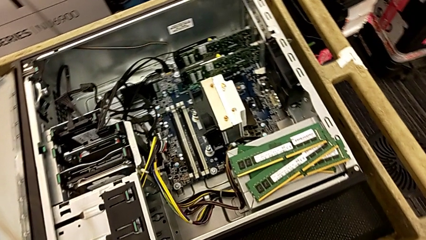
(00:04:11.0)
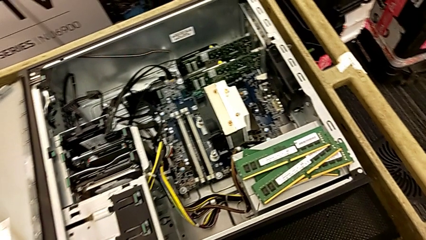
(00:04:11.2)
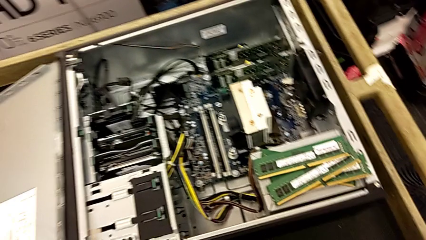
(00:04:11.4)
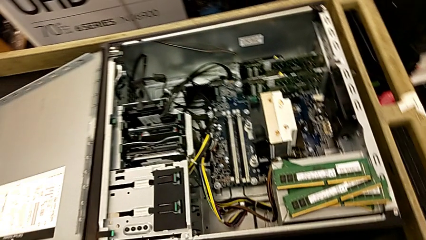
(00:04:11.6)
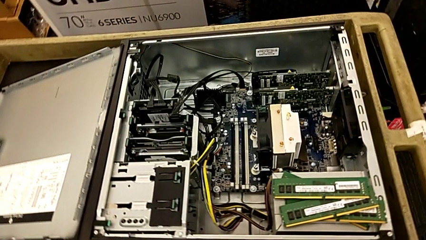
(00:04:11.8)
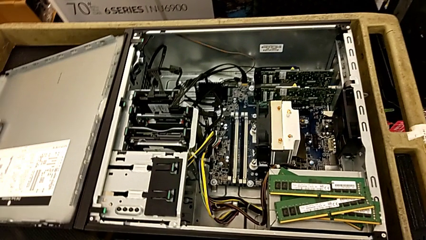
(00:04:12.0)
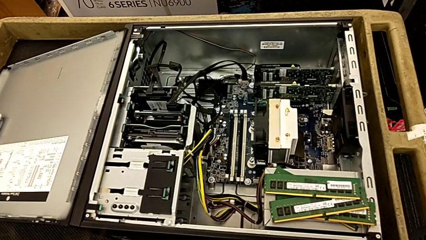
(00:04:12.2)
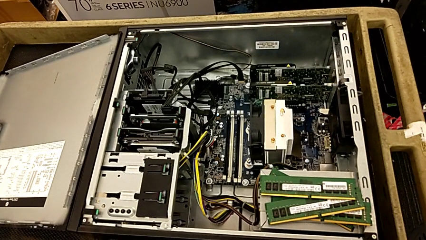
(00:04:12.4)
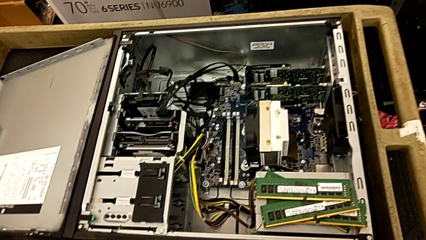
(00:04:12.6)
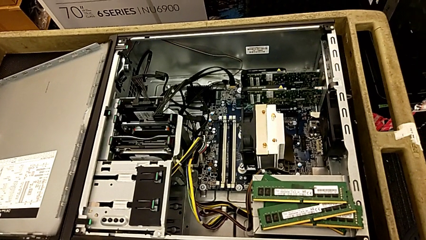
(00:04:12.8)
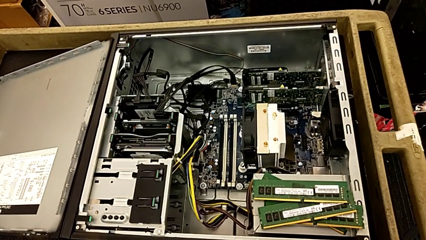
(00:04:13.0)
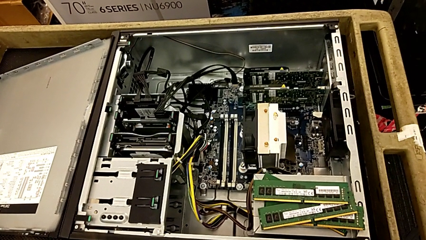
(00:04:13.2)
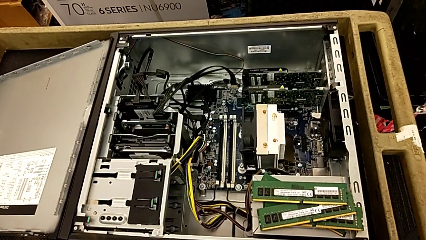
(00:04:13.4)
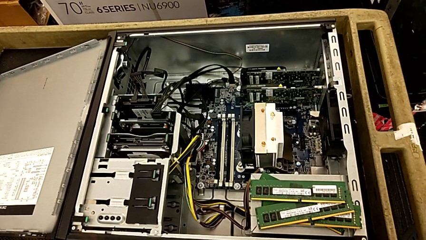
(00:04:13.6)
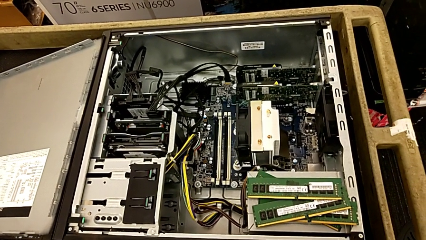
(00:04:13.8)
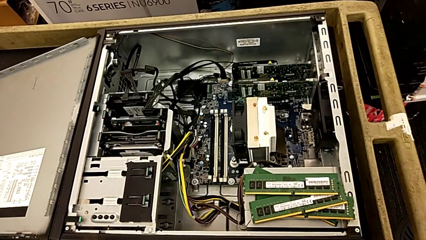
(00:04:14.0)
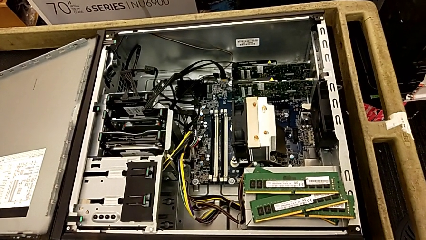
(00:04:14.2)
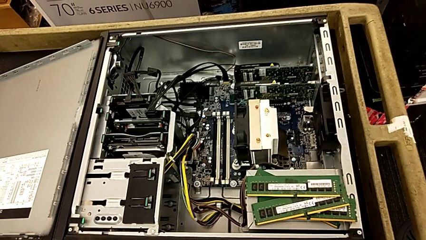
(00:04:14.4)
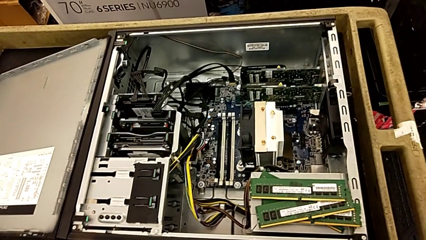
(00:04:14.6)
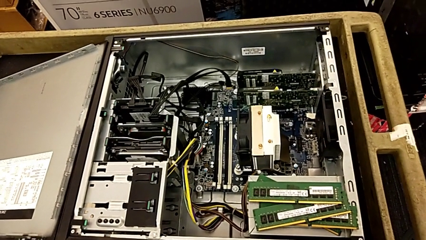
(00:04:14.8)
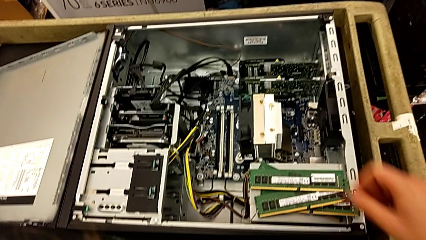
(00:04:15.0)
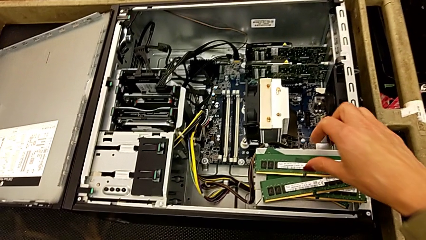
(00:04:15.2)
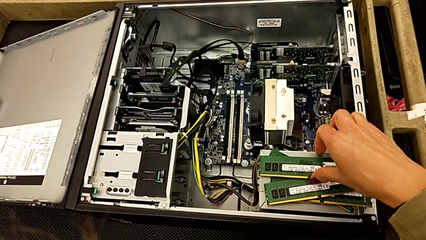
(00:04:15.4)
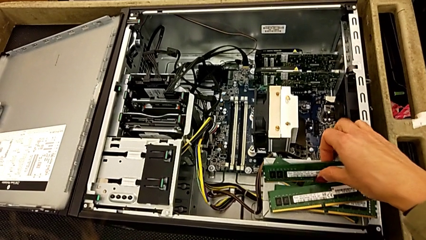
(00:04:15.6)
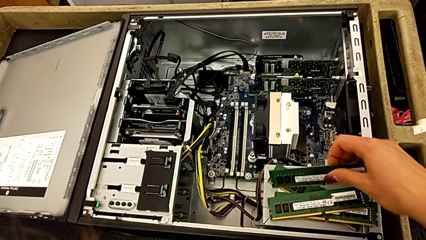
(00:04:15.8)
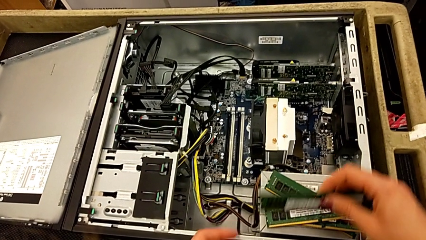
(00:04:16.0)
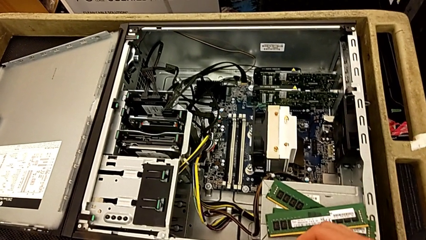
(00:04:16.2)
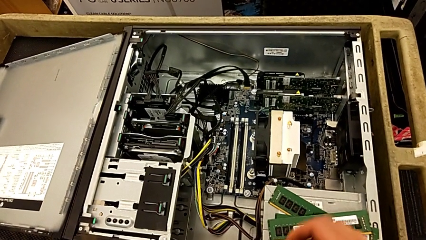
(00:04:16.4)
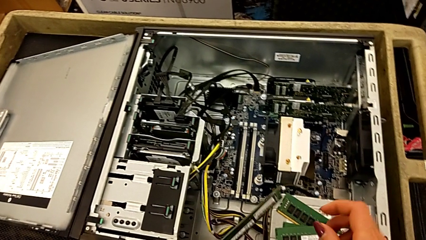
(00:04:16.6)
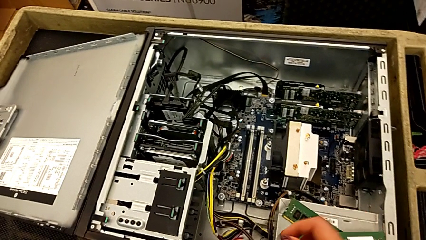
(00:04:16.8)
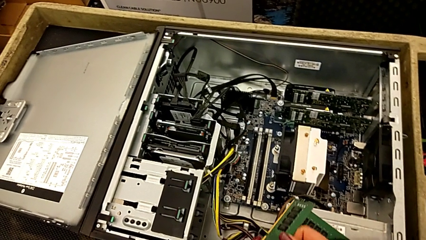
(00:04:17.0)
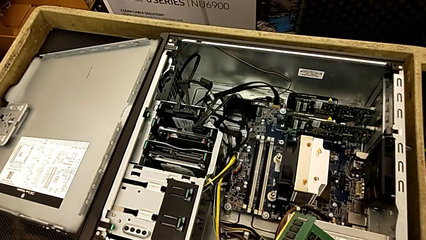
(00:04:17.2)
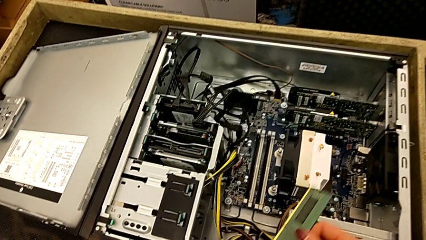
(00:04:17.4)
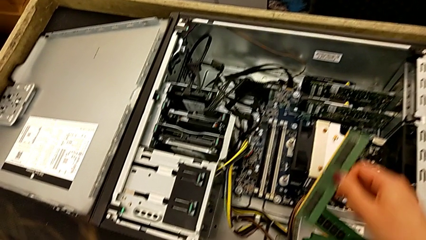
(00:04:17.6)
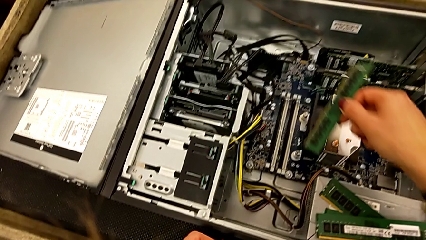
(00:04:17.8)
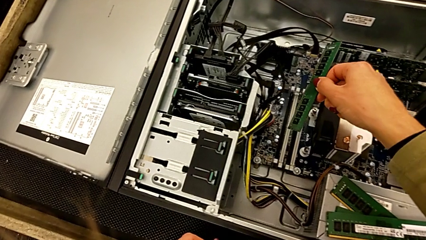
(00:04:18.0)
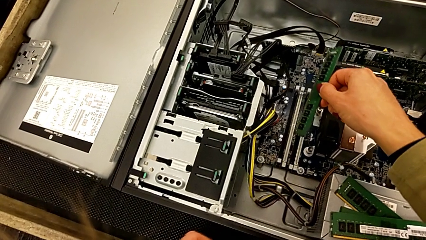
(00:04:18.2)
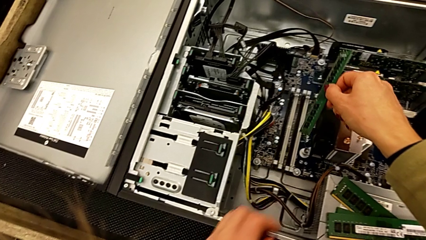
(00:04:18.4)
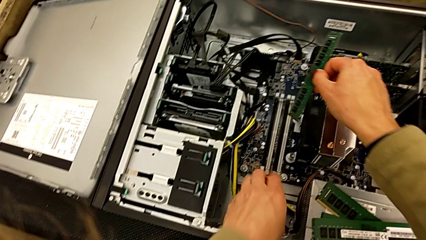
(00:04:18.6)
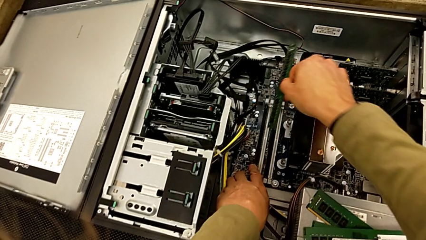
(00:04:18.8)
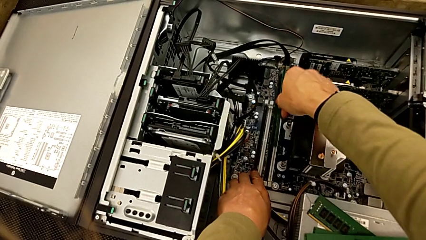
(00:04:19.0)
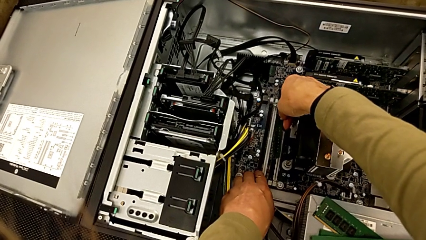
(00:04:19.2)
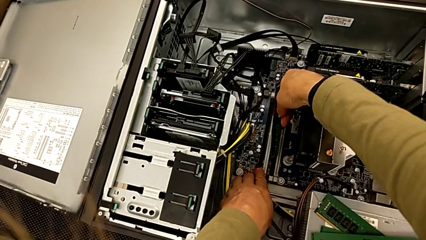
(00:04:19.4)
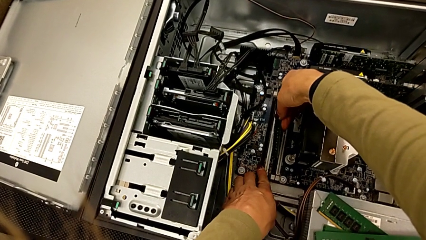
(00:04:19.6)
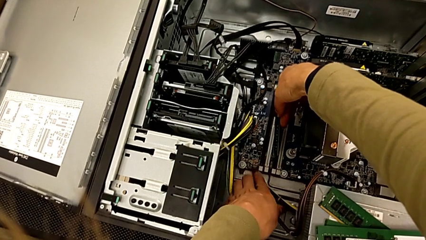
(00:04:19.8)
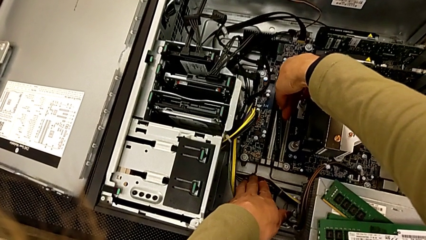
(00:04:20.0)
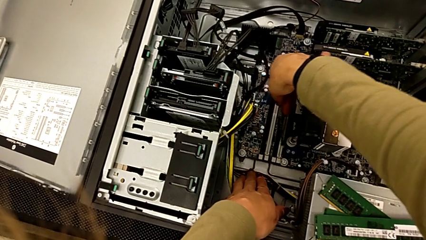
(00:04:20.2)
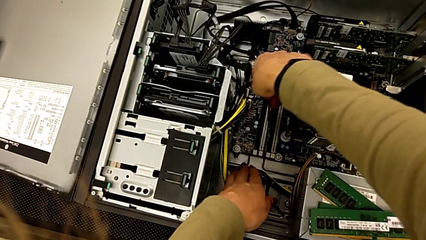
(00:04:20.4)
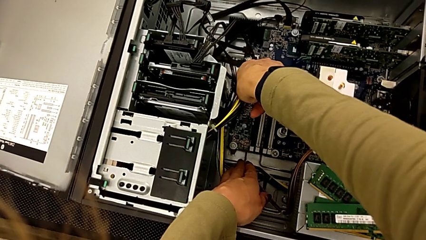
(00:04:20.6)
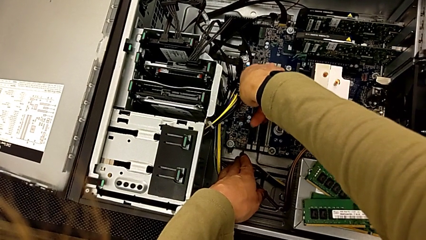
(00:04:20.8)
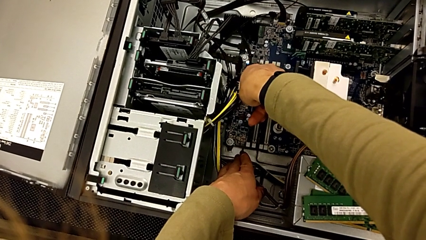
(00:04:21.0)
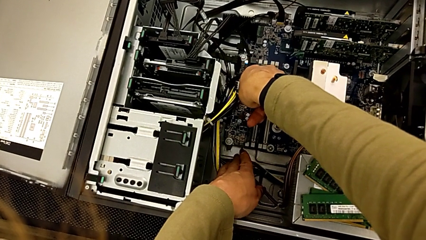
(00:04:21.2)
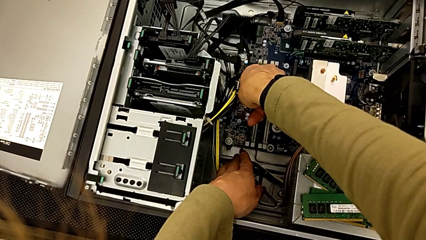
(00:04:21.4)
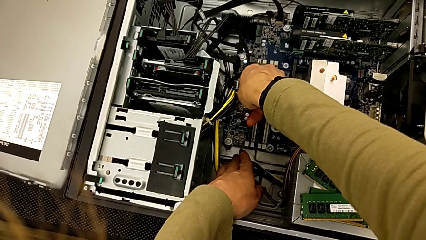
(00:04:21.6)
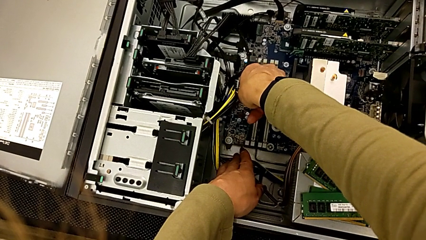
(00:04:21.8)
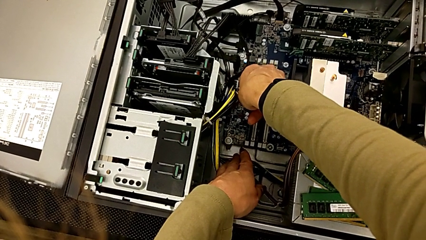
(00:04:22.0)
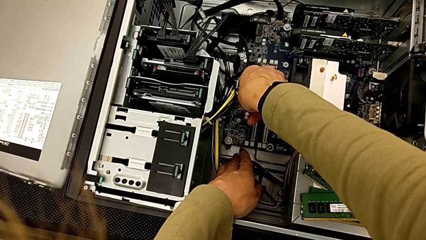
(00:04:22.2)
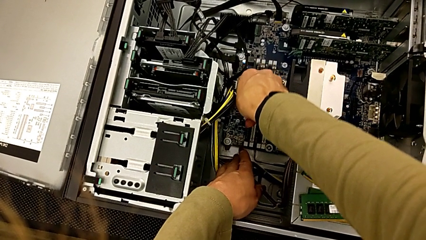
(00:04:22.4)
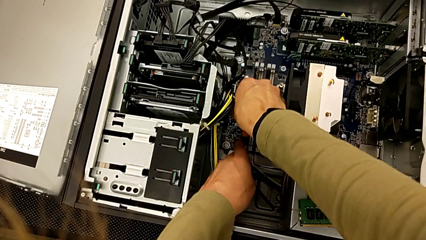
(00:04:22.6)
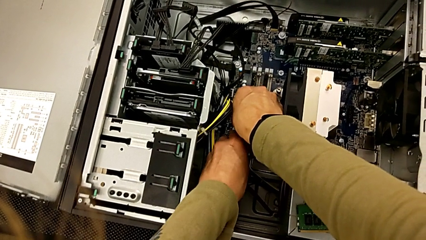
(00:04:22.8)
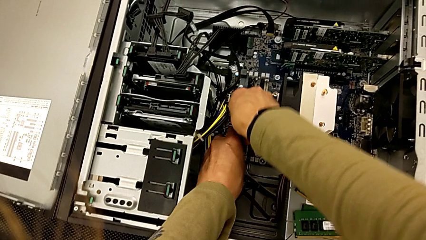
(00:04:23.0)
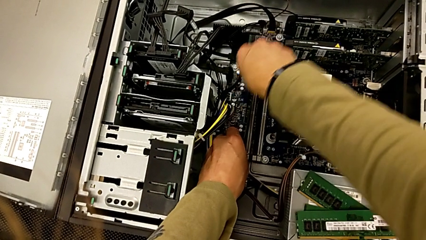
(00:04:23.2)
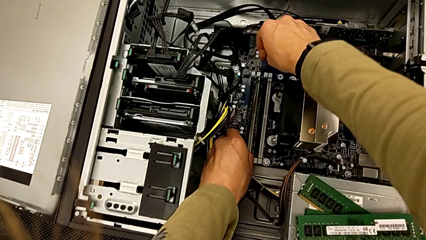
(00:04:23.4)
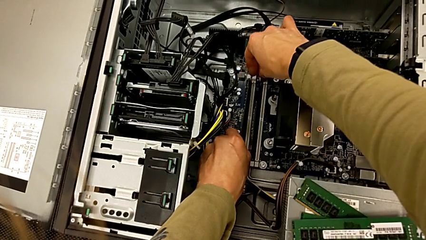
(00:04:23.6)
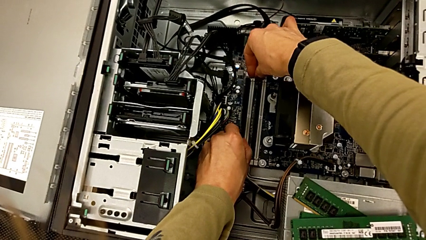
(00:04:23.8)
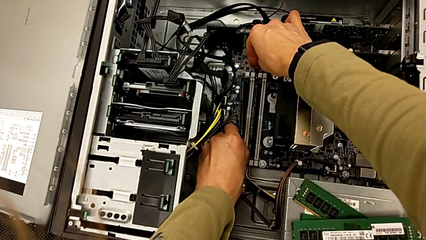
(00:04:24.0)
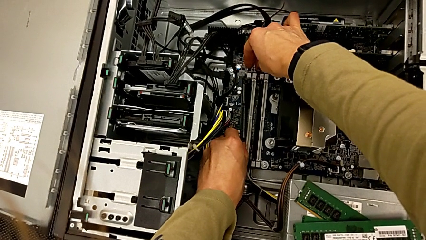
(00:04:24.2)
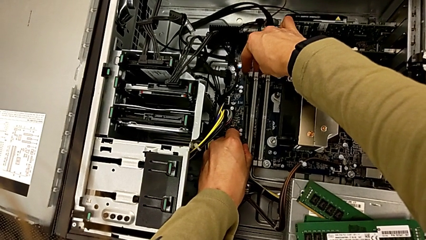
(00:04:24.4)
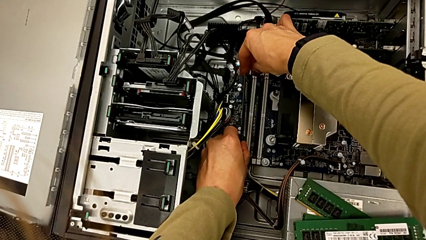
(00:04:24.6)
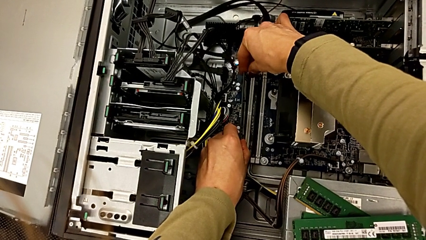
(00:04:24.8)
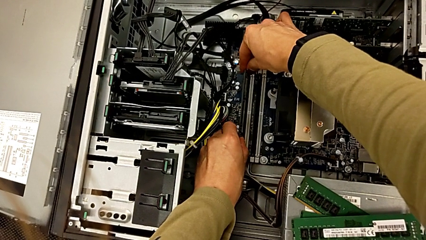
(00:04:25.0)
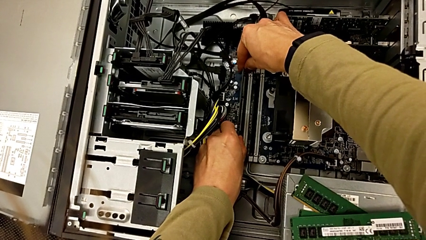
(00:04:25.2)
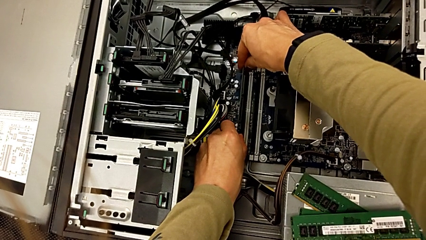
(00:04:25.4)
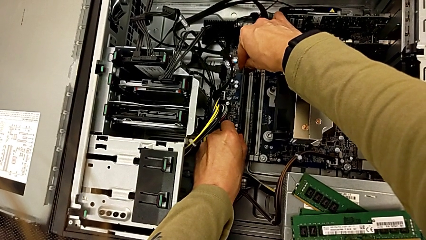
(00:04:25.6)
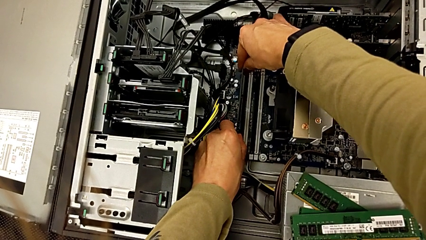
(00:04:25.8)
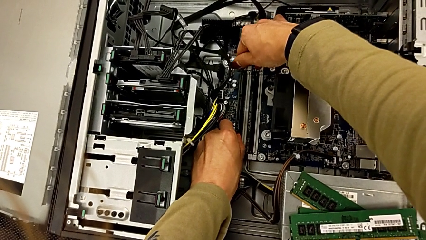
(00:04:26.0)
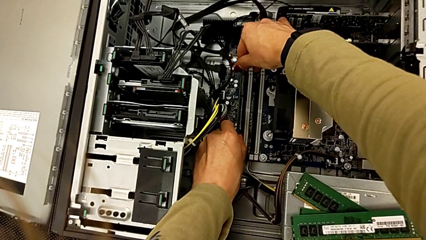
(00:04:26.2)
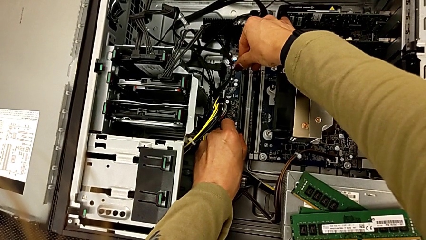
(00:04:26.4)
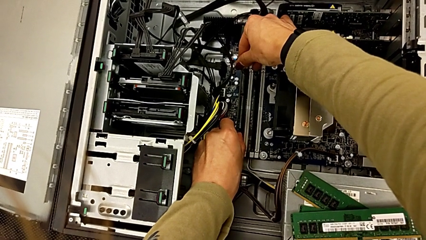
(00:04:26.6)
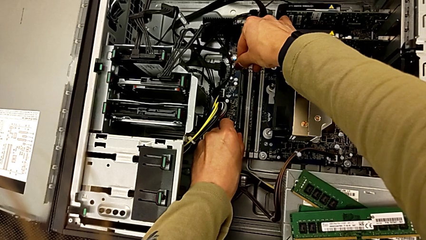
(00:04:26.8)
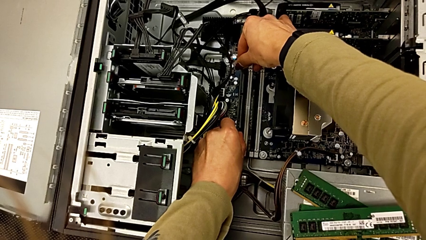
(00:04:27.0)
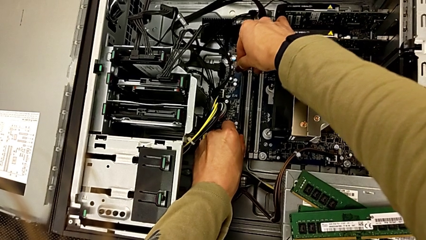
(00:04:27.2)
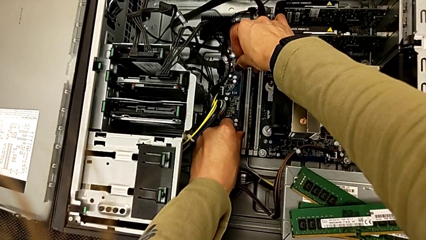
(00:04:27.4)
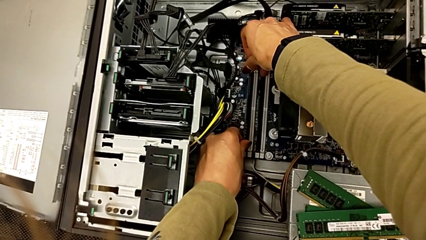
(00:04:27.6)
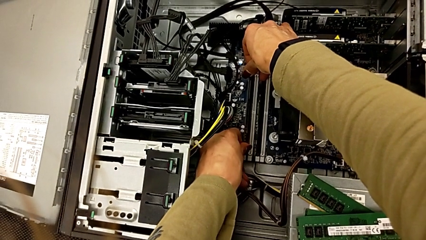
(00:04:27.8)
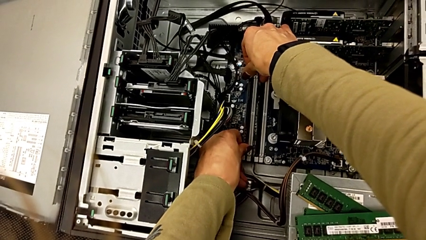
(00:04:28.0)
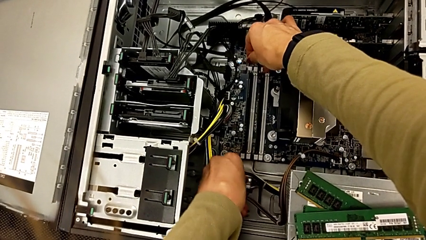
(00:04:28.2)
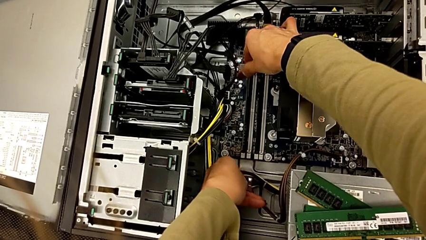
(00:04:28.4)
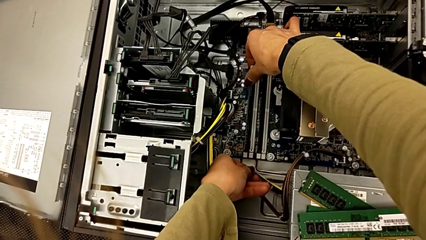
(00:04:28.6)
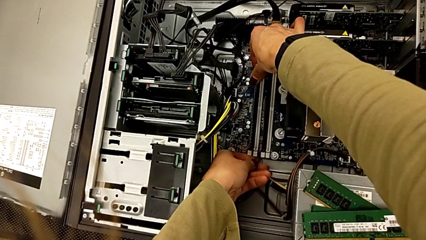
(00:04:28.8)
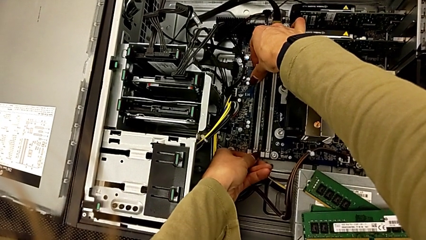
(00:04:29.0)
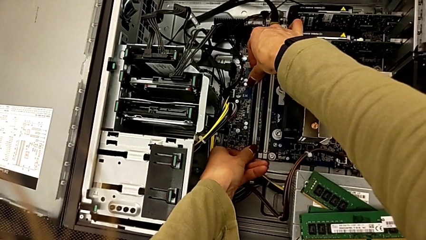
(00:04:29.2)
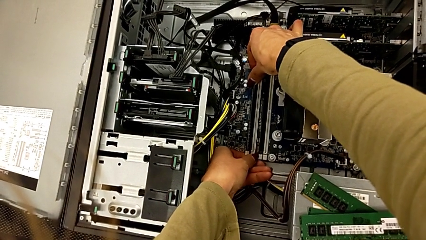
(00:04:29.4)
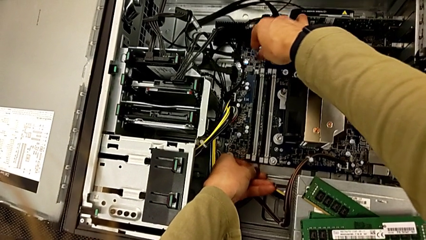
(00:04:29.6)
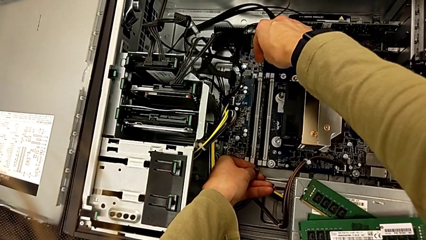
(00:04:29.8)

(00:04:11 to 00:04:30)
The camera wearer is attaching the RAM to something. They grab the RAM, align it and assemble it.
